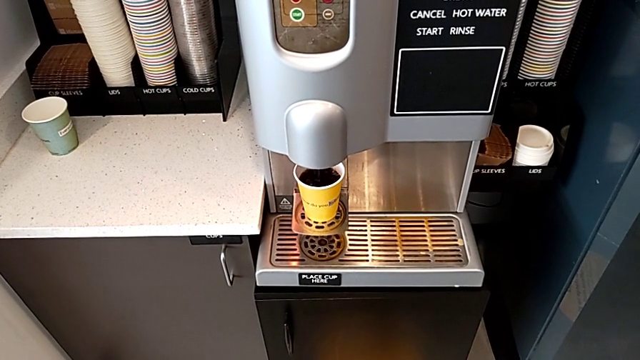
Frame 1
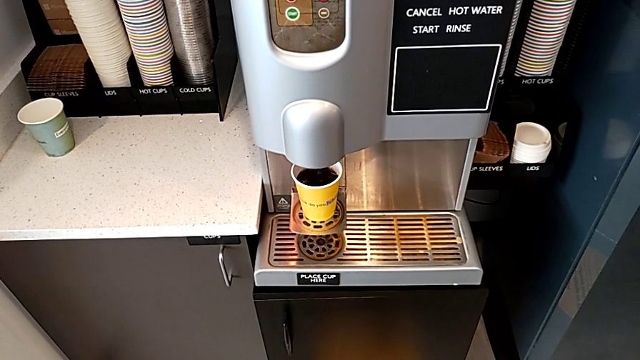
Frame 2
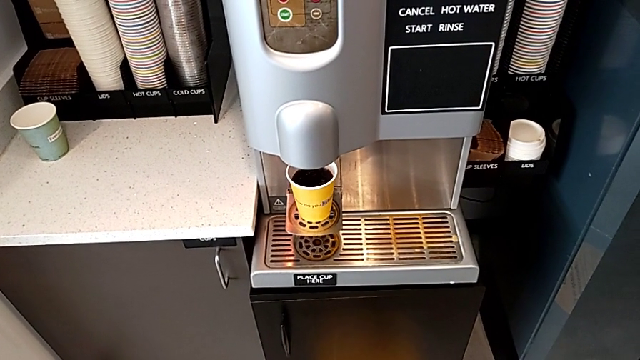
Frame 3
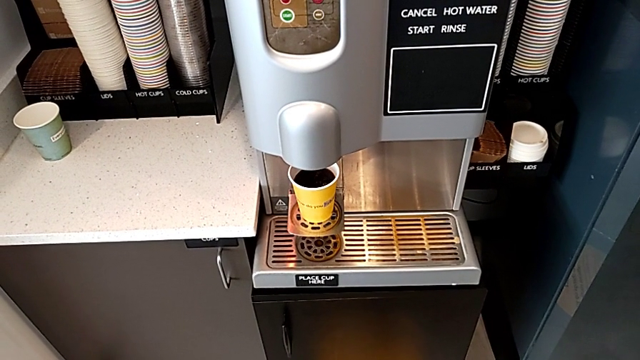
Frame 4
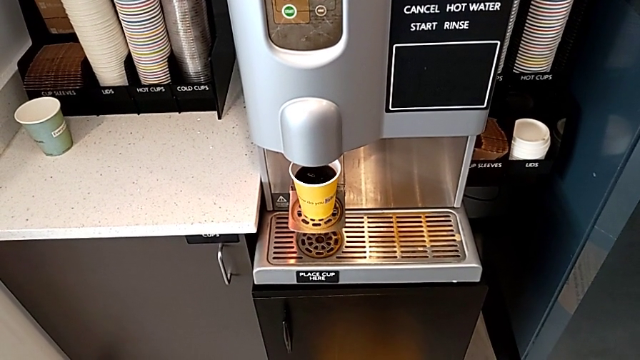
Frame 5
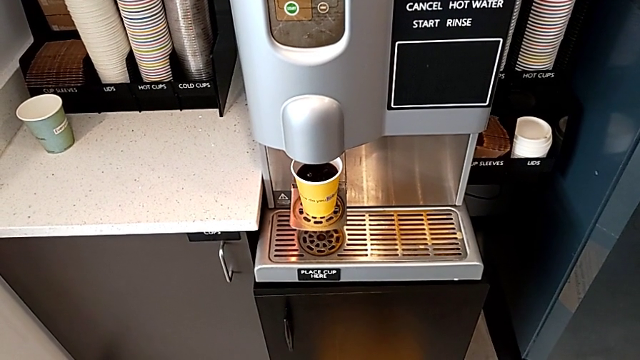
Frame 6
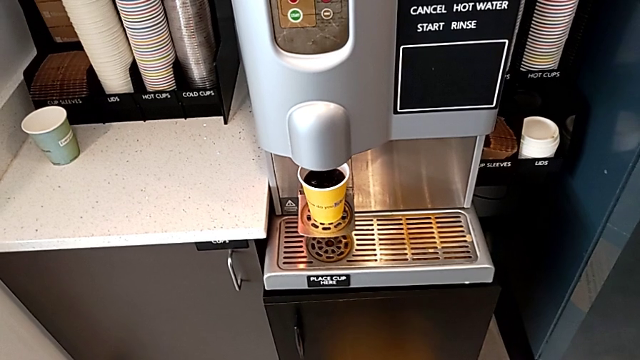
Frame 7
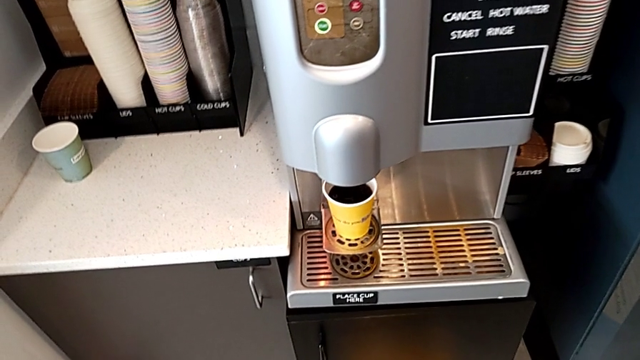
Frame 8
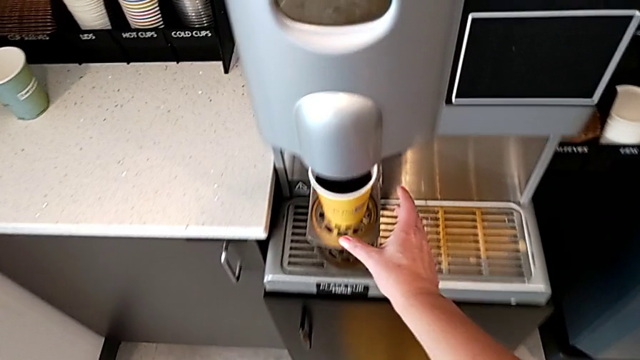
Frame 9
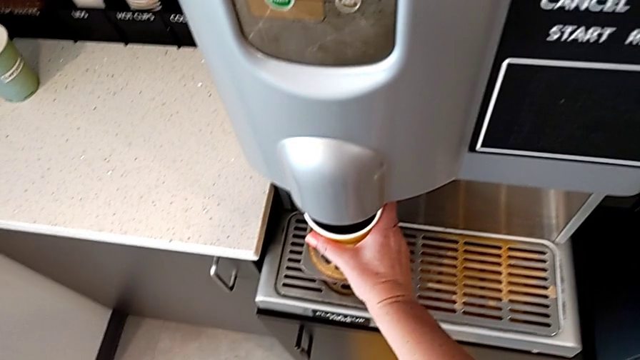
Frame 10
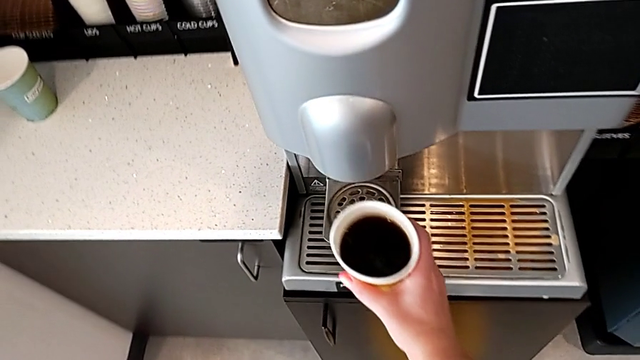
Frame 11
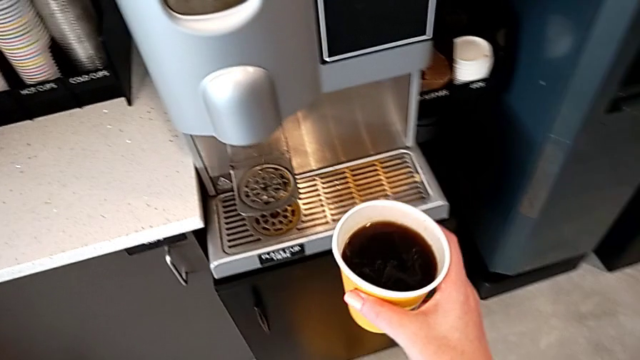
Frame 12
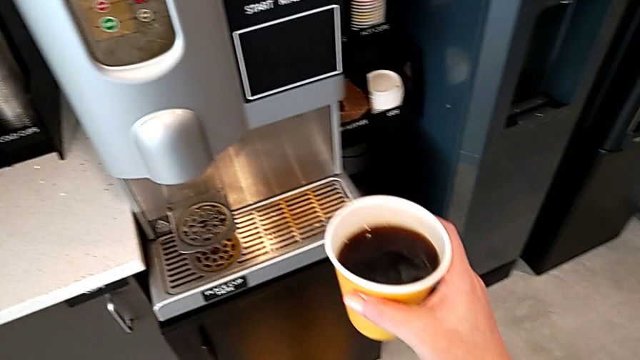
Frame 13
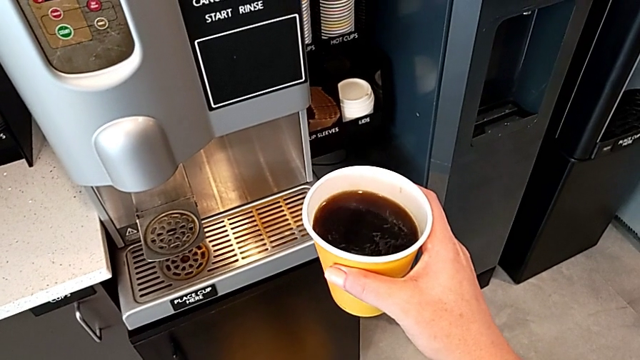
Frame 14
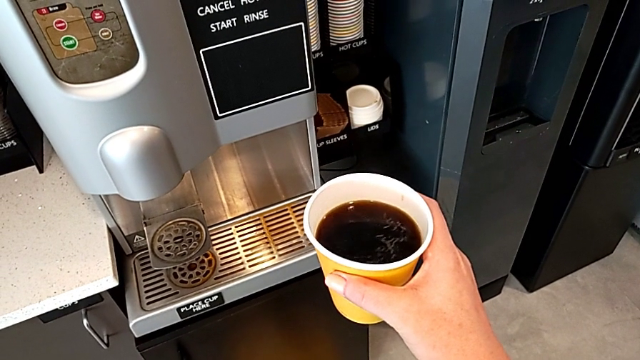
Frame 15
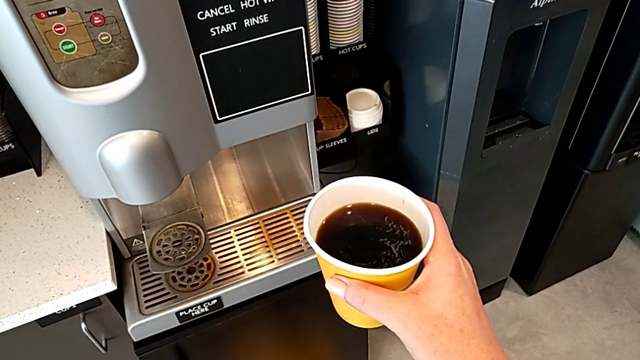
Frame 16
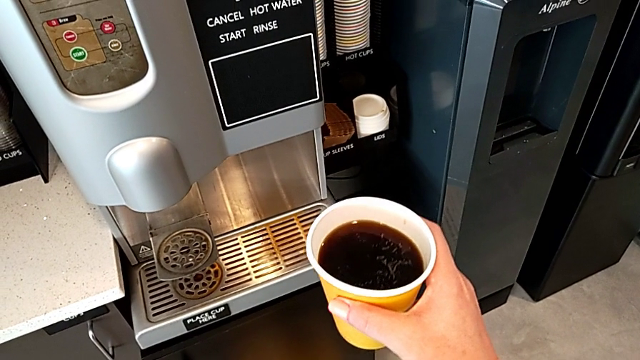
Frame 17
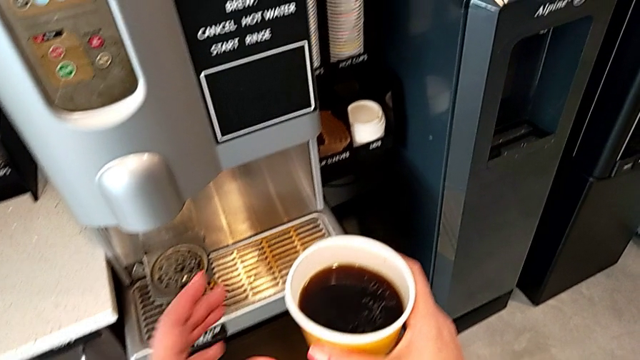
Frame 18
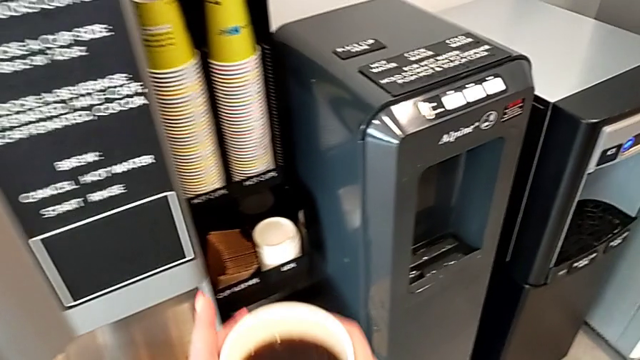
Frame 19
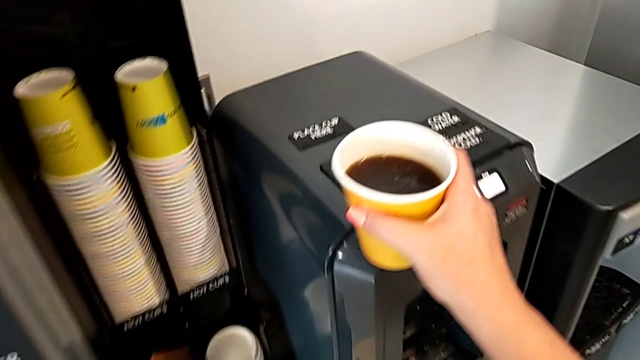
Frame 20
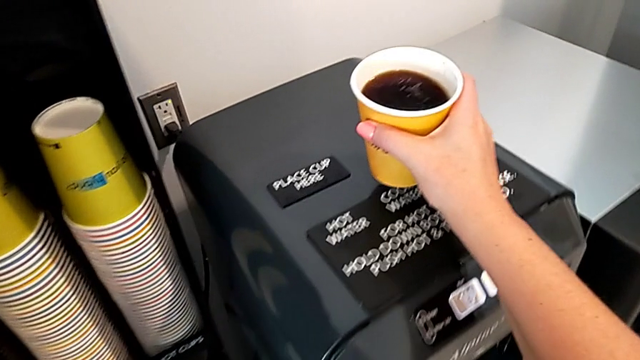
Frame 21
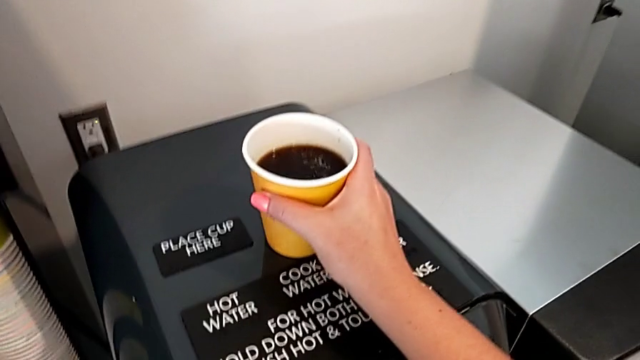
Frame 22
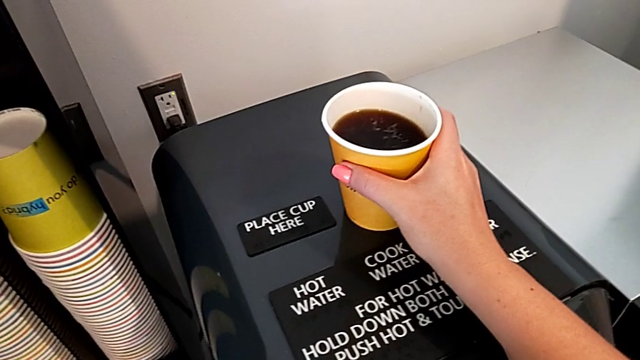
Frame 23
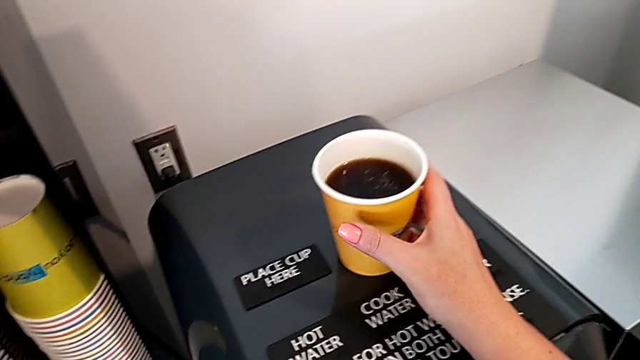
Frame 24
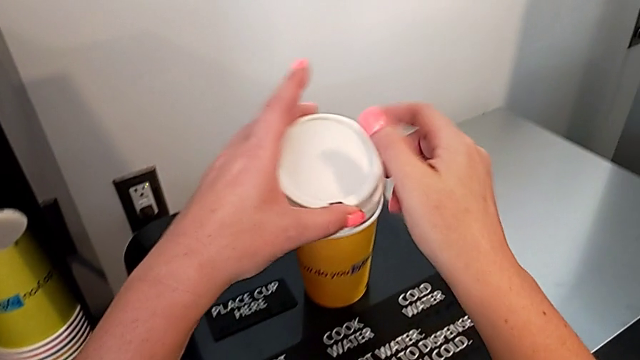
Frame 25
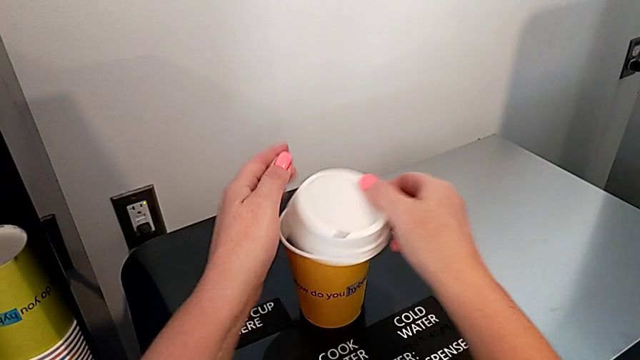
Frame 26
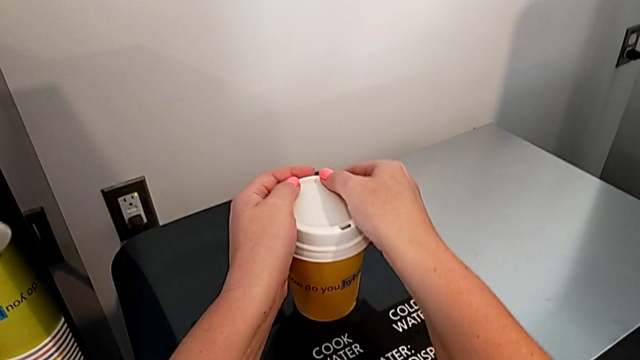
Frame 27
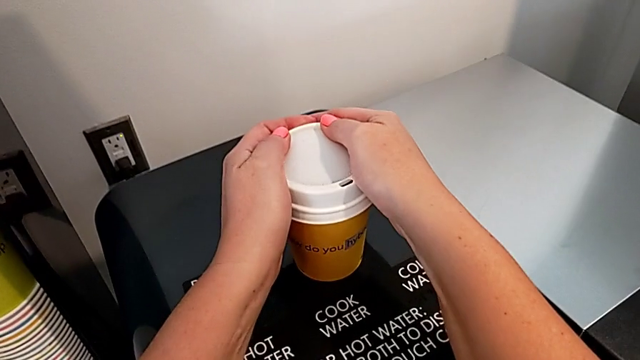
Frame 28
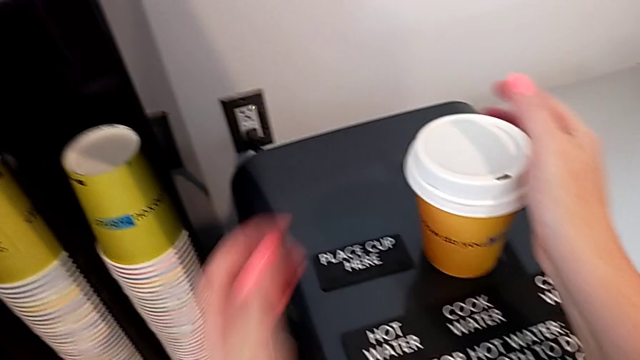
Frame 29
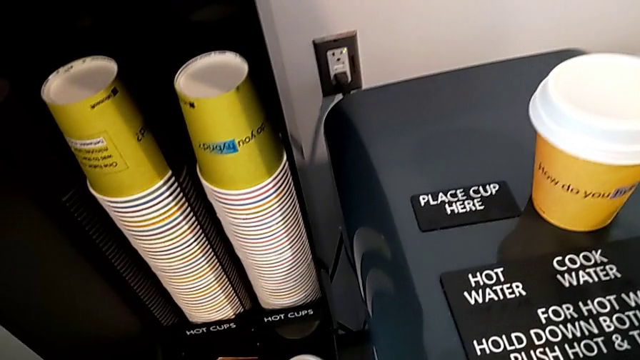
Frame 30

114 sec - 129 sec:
The camera wearer is preparing a cup of coffee using the espresso machine. They grab the coffee, hold it, place it and wrongly assemble the cup lid.

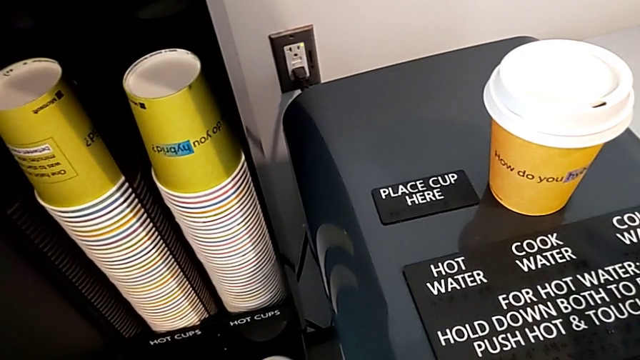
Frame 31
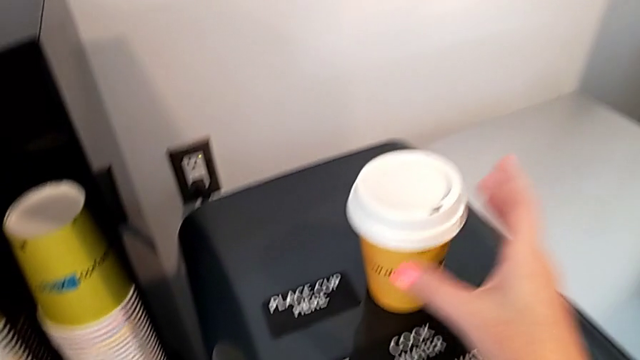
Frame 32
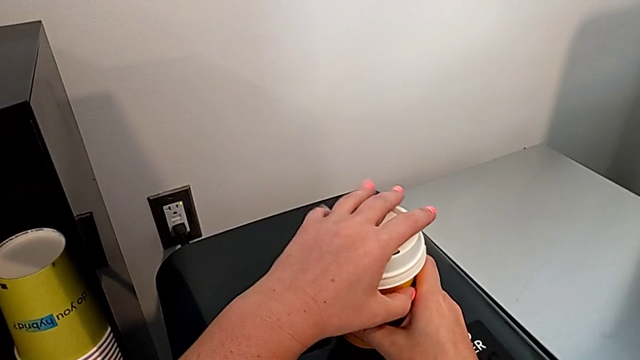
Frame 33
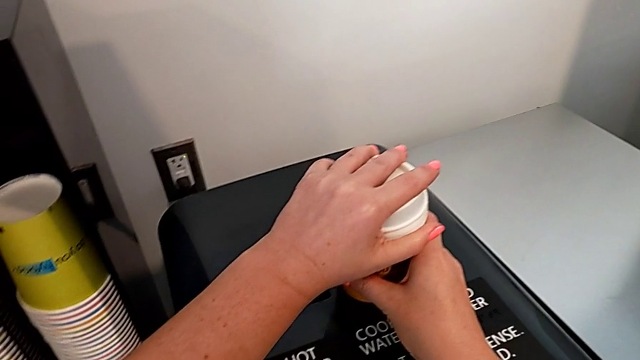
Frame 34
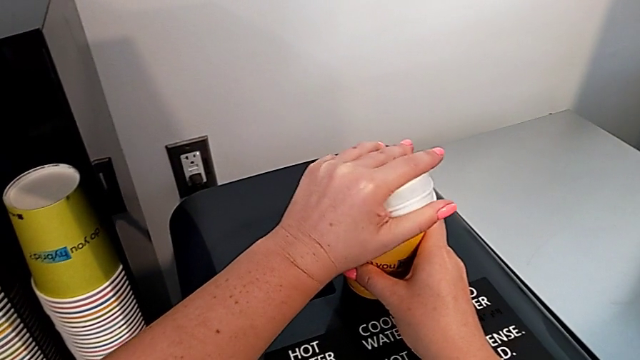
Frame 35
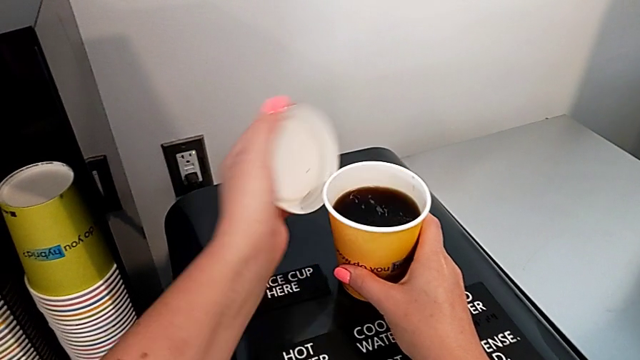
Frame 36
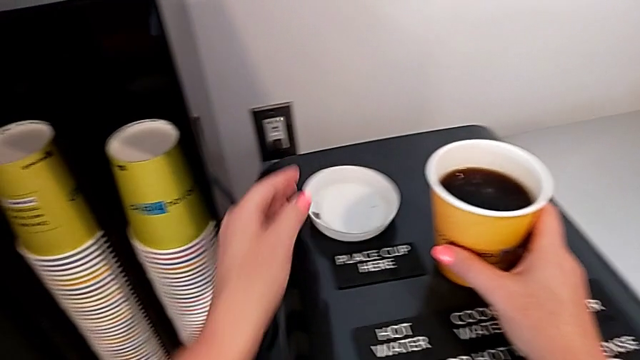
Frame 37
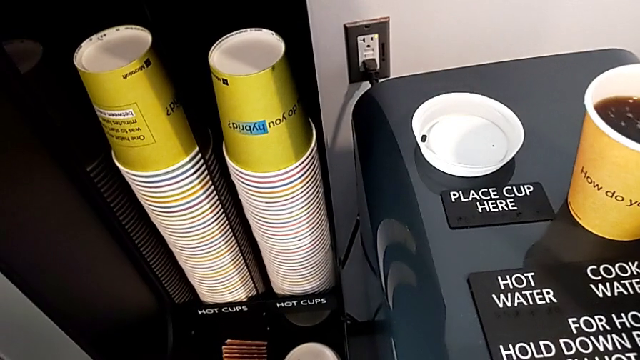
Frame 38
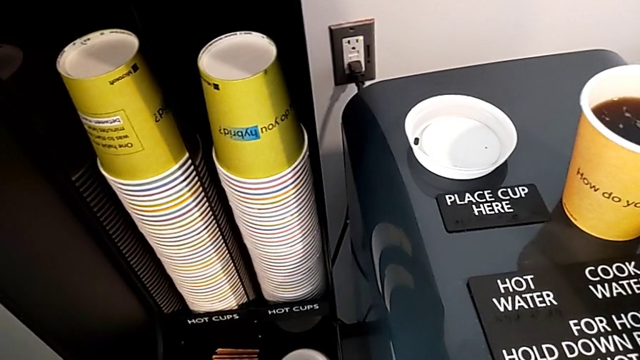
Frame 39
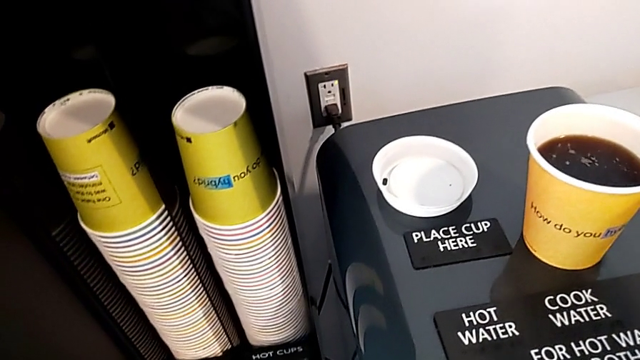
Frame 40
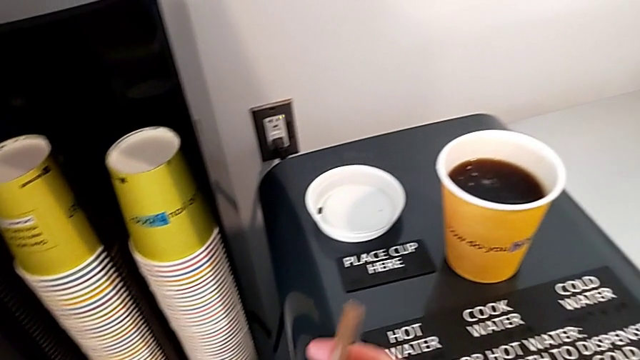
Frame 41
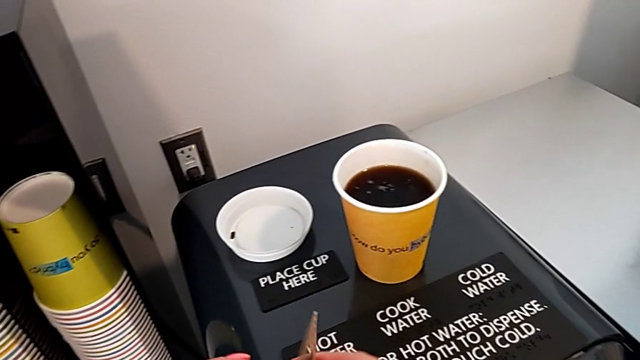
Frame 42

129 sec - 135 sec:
The camera wearer is preparing a cup of coffee using the espresso machine. They withdraw the cup lid, place it and begin to open the cup sleeve.
